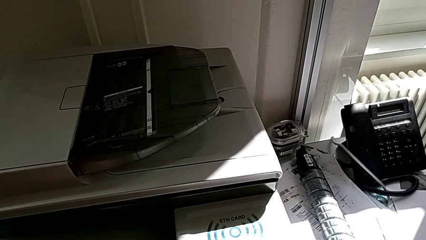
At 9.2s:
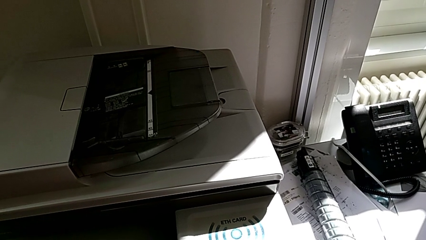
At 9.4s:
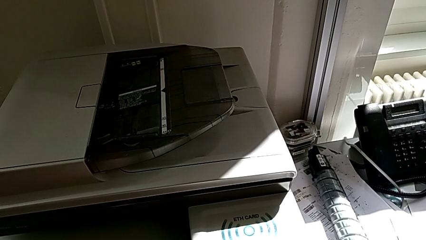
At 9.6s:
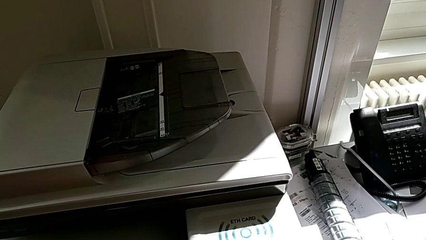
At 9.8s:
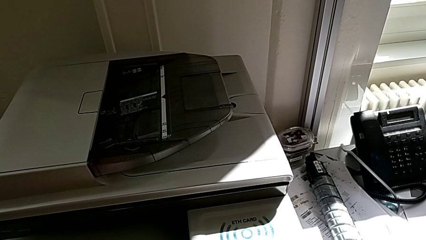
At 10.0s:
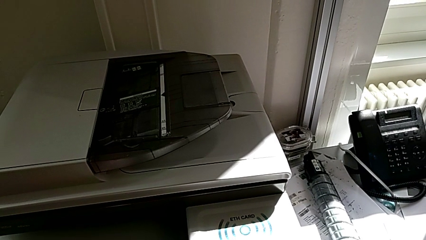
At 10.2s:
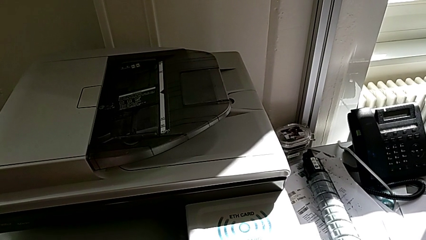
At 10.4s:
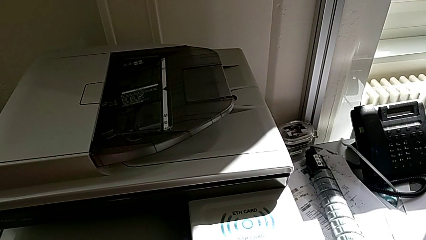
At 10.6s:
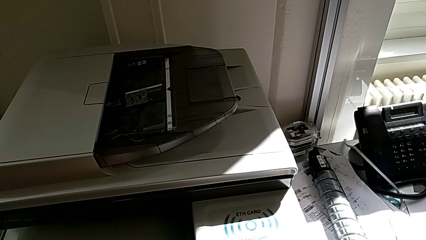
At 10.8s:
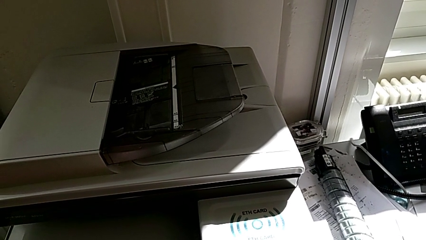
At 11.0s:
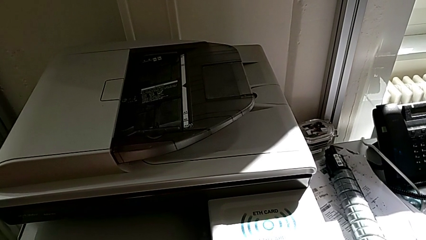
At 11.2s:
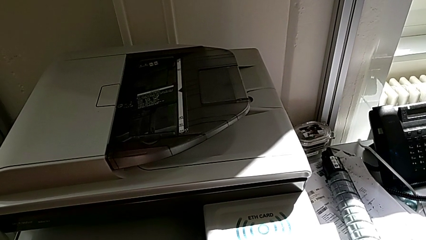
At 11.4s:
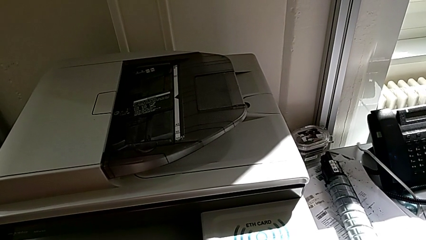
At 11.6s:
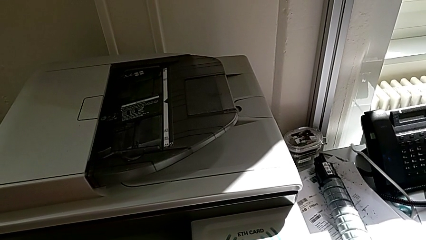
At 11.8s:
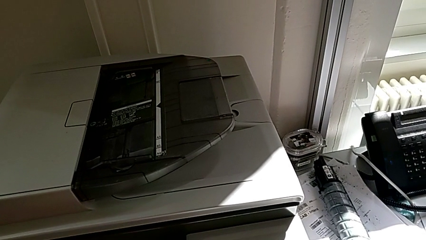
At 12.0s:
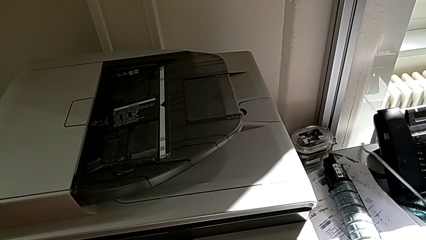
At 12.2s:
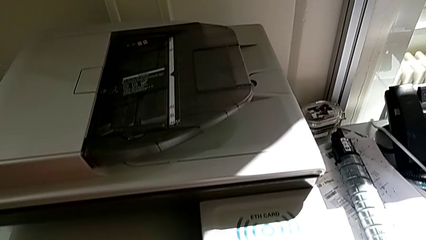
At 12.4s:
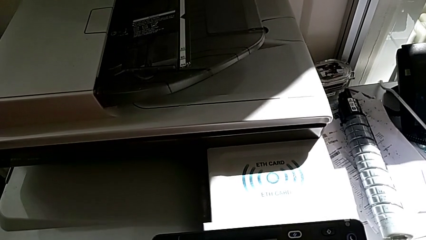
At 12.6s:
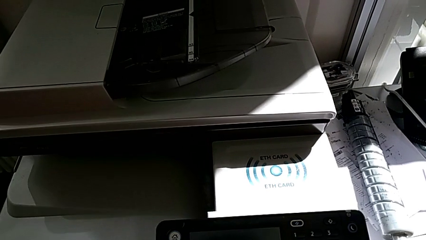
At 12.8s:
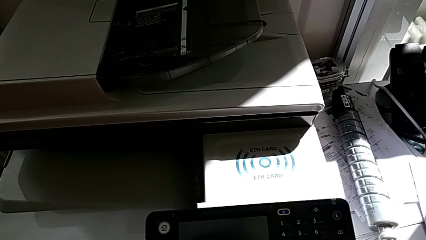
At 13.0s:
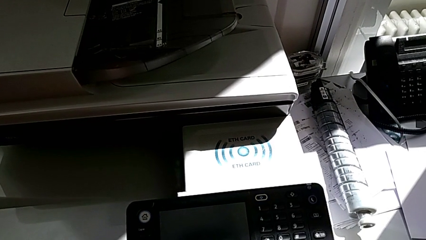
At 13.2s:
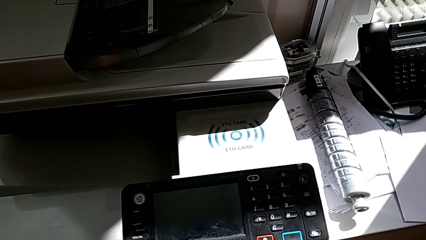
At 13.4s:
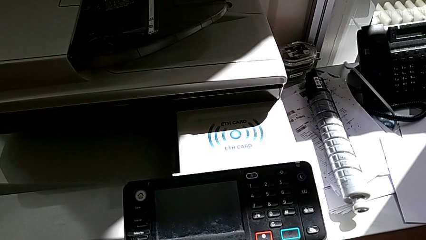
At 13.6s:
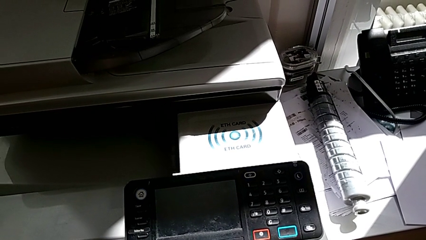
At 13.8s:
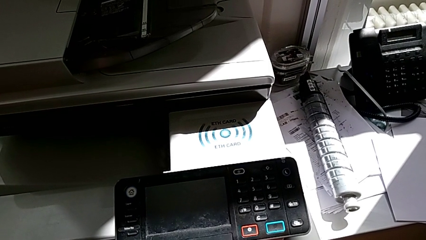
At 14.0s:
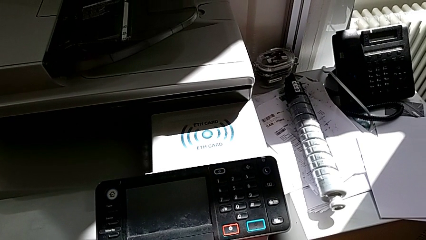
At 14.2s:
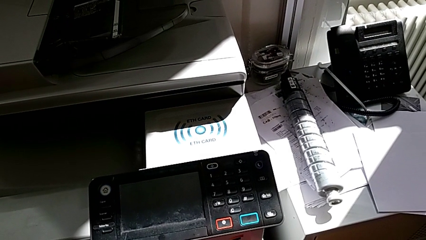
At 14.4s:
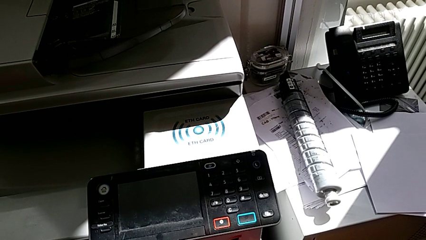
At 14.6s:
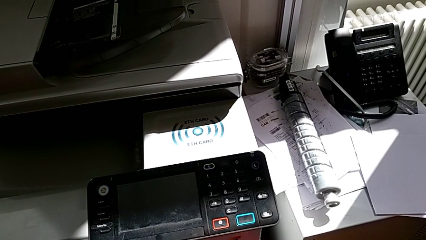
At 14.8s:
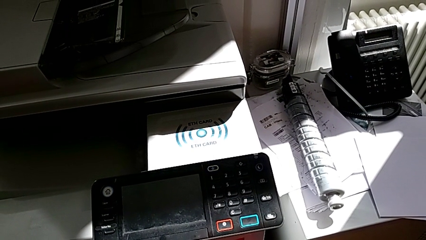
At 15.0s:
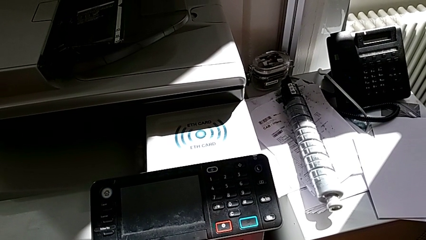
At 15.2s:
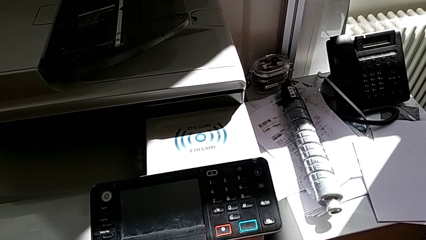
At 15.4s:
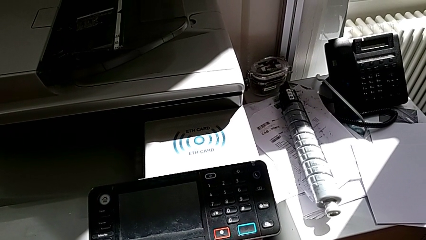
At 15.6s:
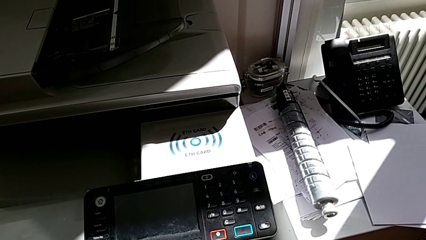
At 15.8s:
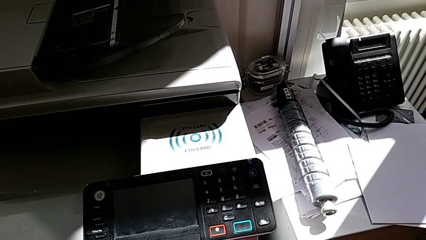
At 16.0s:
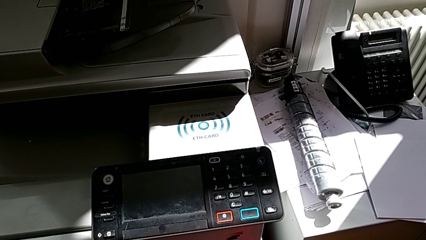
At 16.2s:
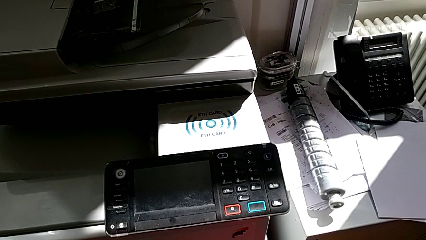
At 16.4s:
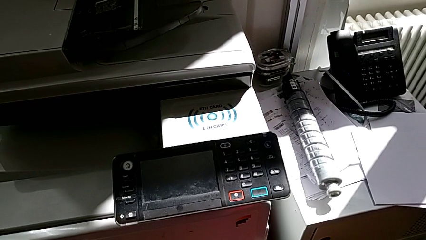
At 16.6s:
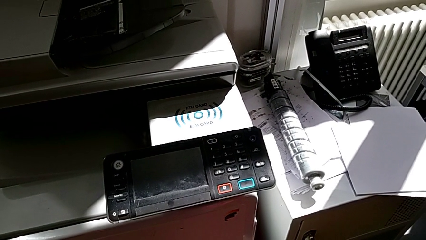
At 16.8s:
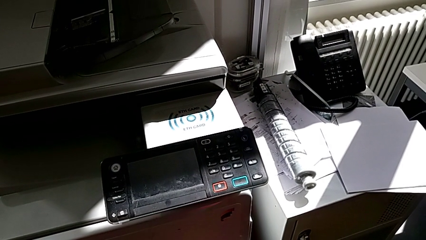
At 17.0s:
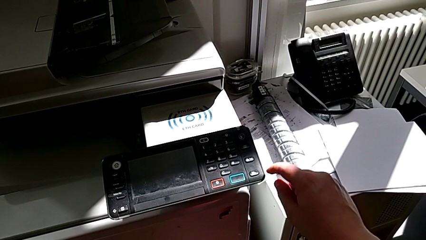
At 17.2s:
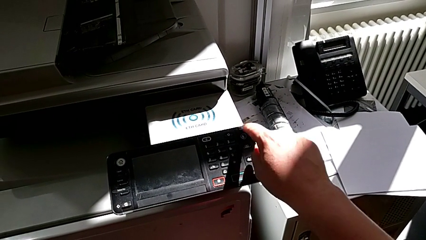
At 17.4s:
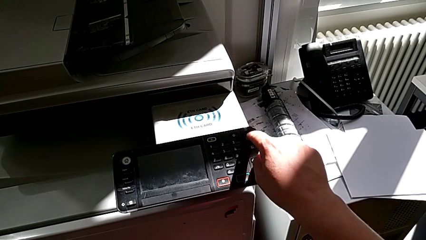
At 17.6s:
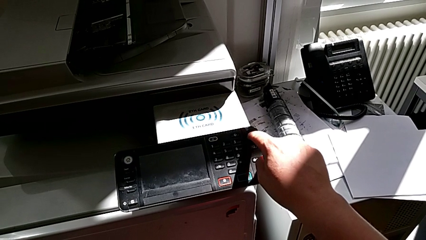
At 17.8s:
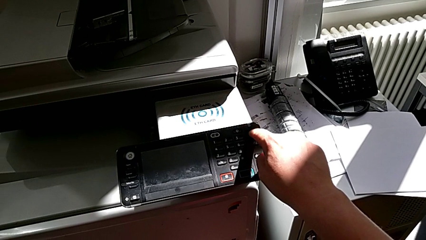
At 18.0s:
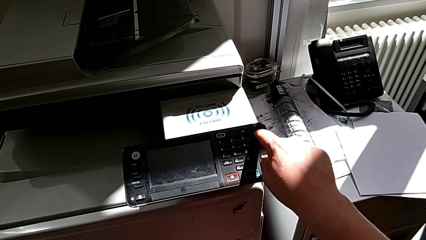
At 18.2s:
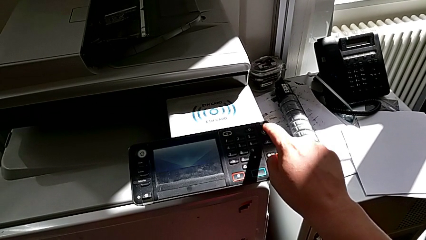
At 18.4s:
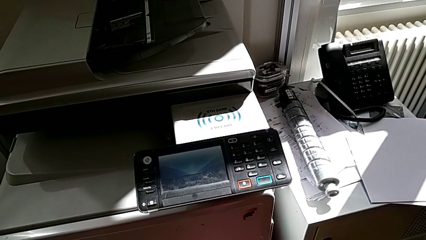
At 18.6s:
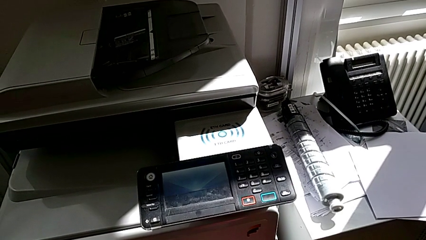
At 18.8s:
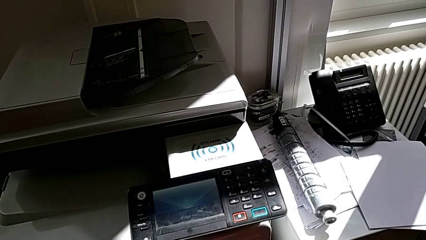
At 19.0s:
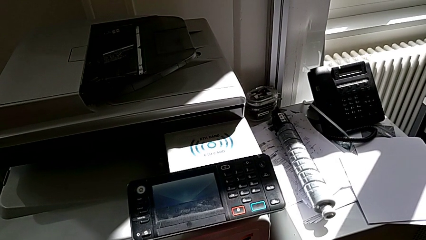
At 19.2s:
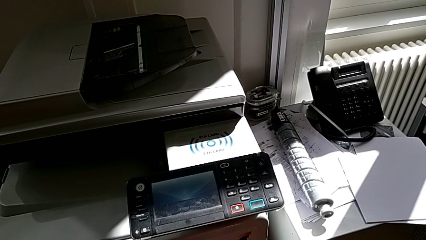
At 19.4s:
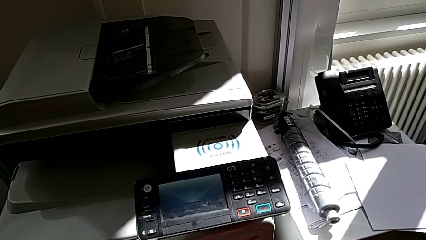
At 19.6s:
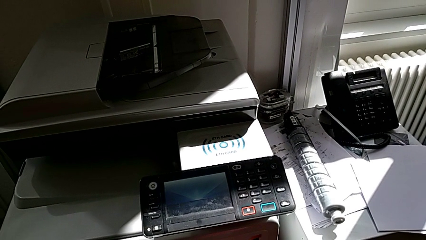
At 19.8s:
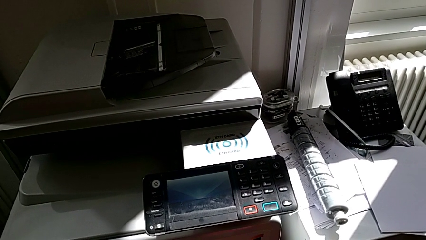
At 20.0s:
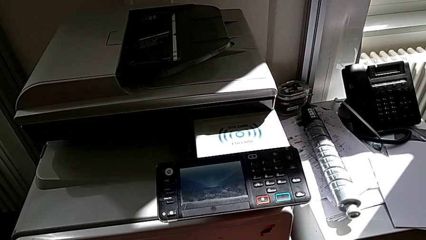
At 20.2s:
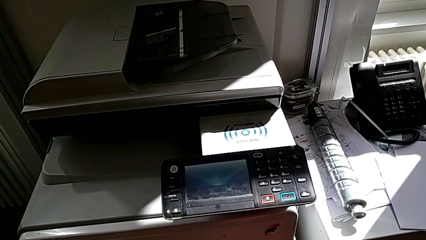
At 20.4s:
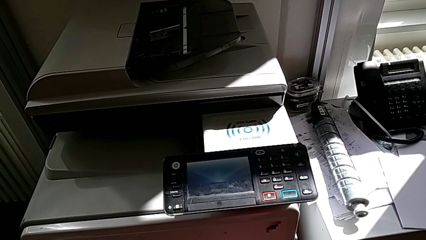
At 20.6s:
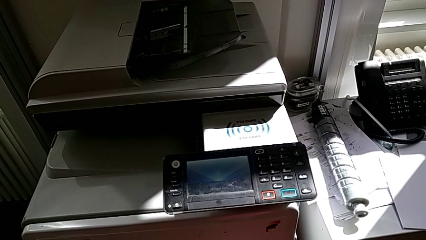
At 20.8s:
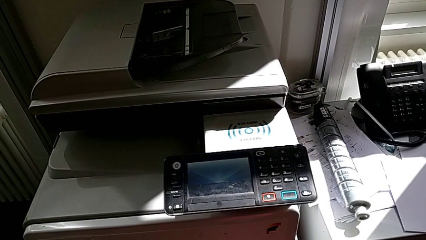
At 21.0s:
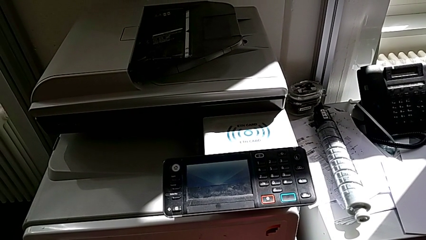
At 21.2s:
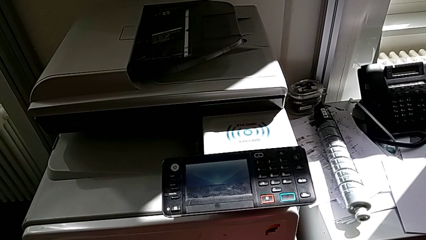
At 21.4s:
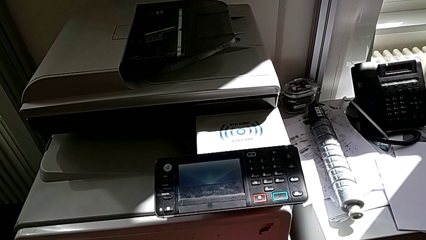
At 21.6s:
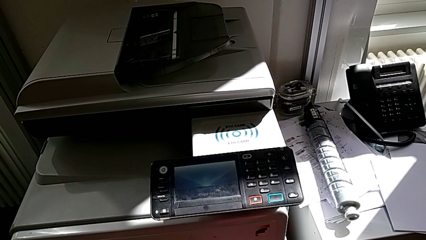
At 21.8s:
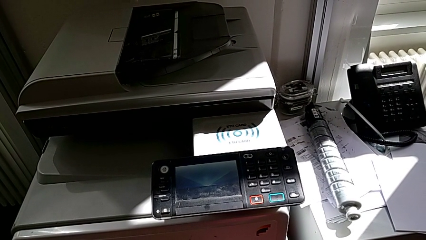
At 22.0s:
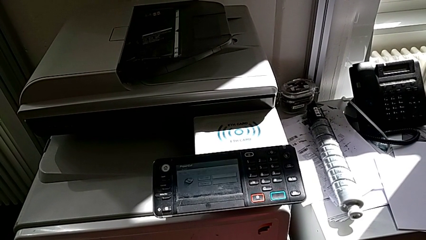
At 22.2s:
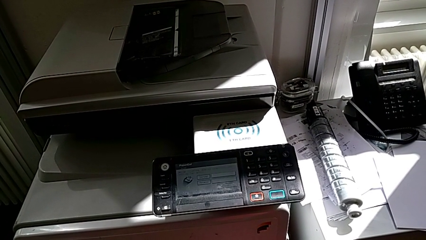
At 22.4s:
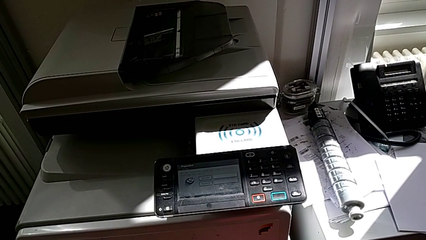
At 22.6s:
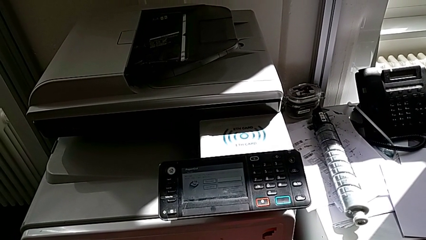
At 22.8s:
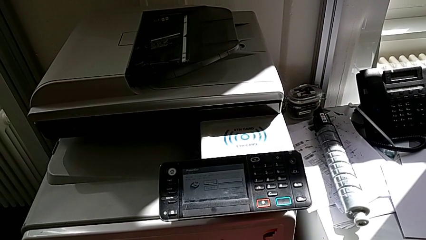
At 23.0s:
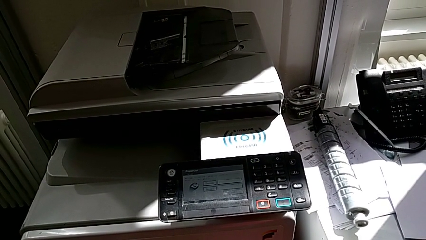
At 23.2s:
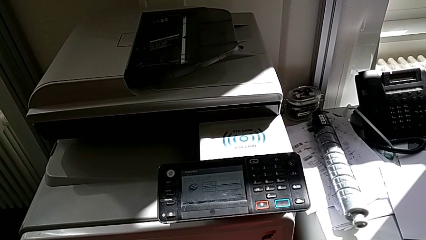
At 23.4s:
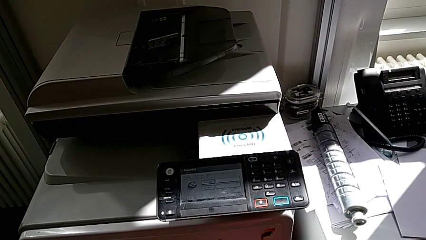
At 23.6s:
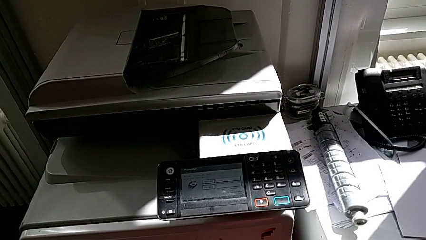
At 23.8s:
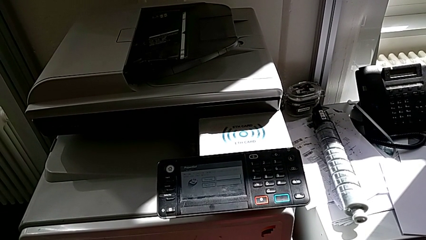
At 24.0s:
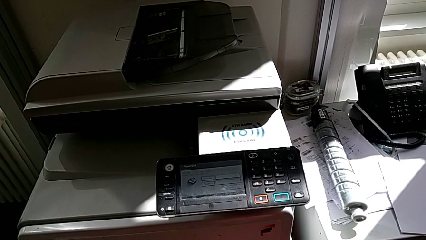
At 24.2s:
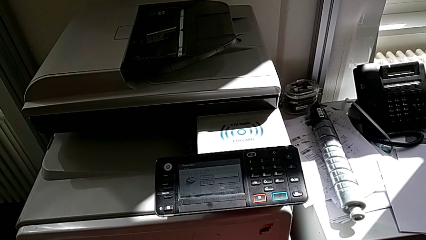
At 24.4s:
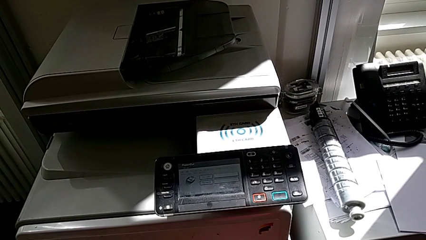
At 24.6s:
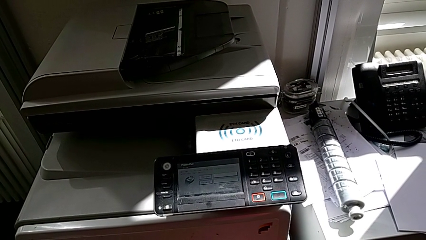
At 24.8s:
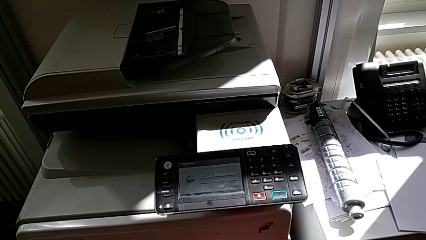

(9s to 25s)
The camera wearer turns on the printer. They inspect the button and press it.
